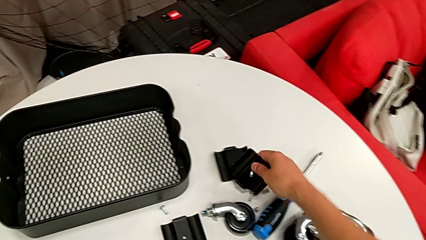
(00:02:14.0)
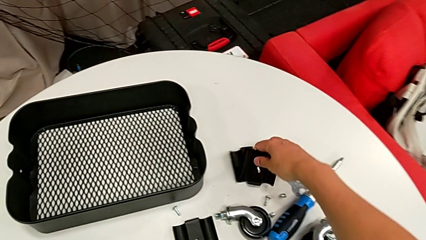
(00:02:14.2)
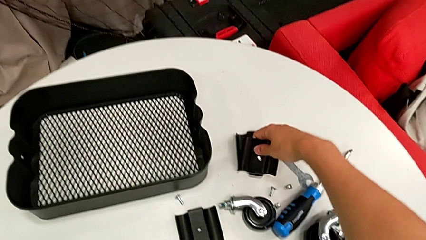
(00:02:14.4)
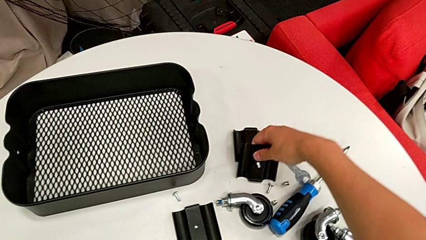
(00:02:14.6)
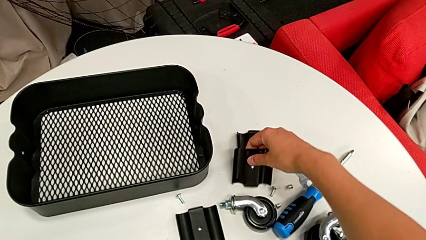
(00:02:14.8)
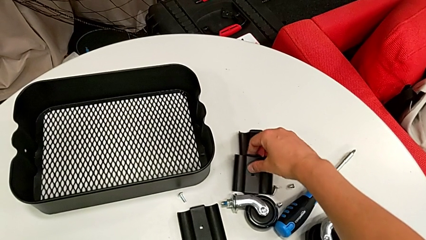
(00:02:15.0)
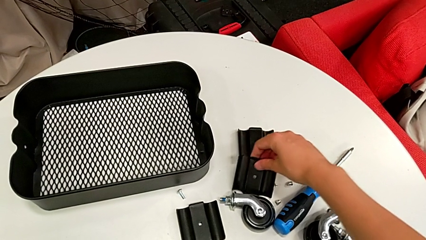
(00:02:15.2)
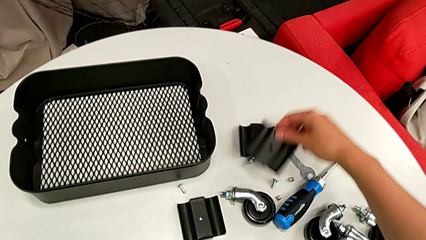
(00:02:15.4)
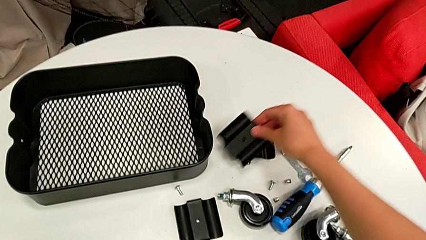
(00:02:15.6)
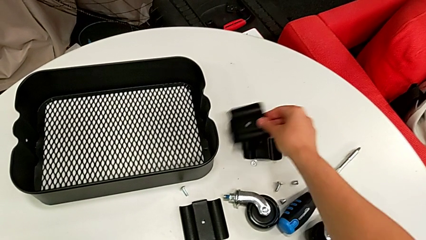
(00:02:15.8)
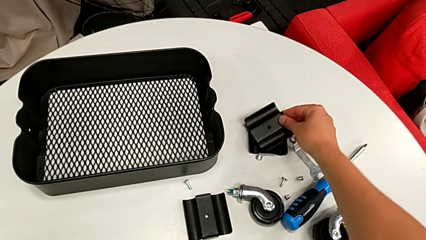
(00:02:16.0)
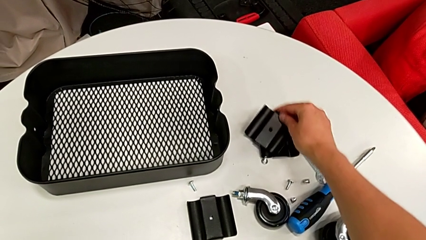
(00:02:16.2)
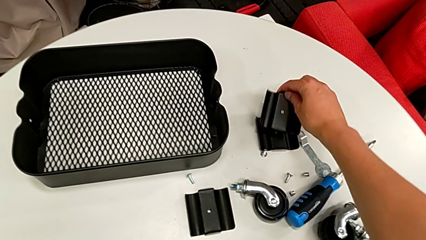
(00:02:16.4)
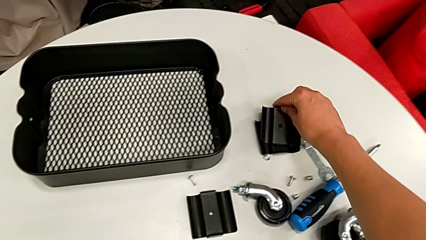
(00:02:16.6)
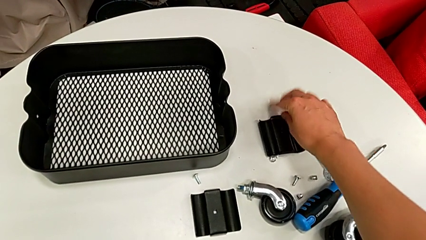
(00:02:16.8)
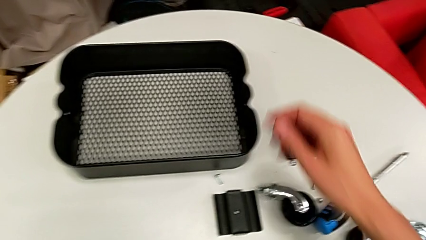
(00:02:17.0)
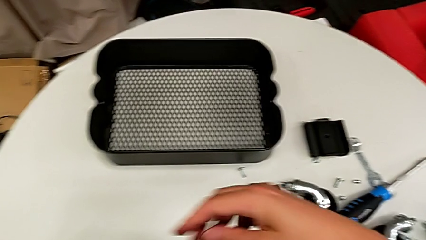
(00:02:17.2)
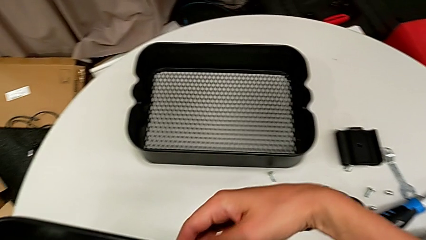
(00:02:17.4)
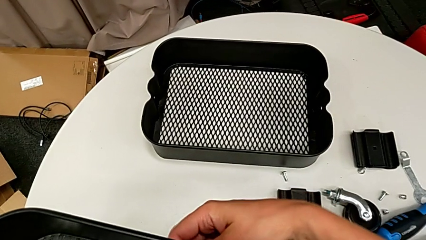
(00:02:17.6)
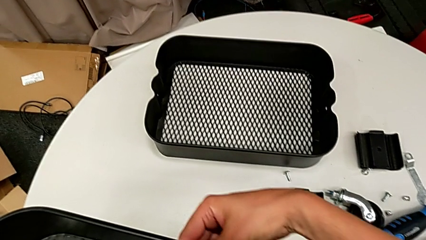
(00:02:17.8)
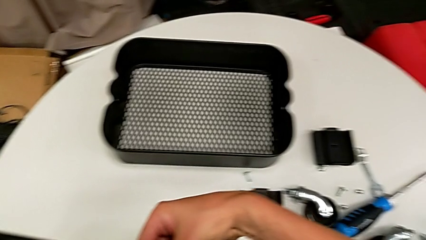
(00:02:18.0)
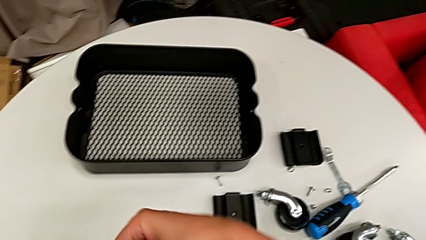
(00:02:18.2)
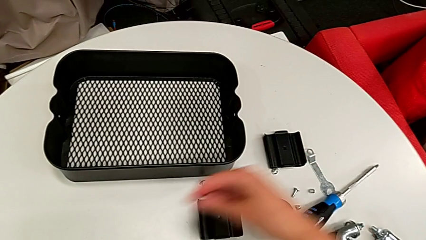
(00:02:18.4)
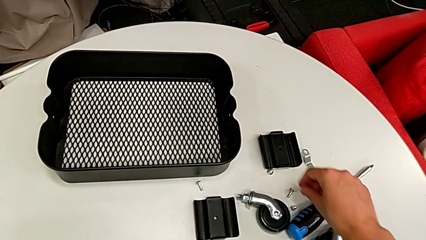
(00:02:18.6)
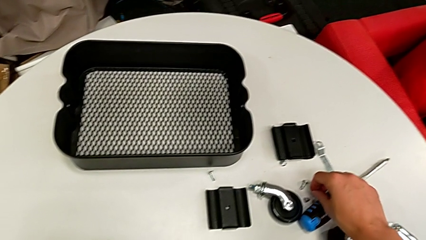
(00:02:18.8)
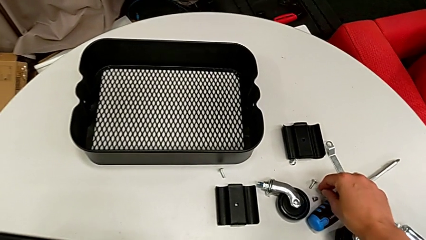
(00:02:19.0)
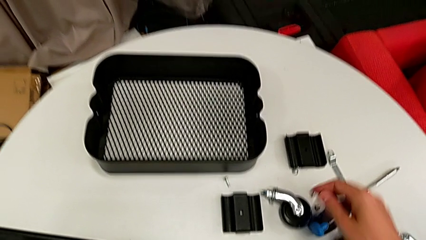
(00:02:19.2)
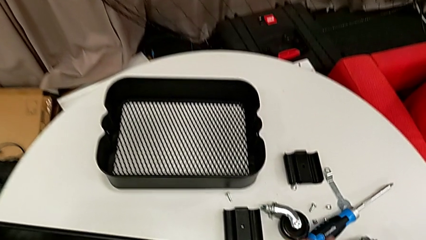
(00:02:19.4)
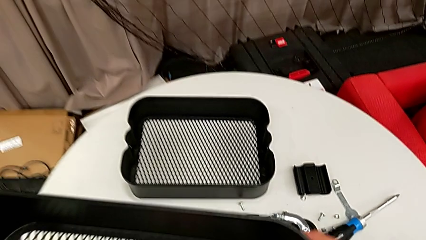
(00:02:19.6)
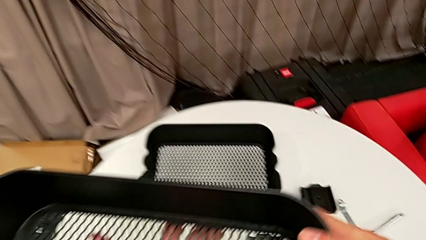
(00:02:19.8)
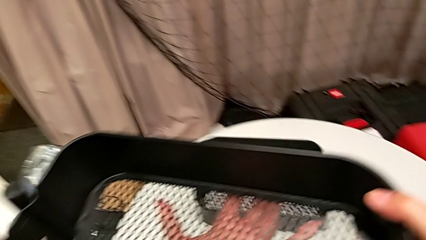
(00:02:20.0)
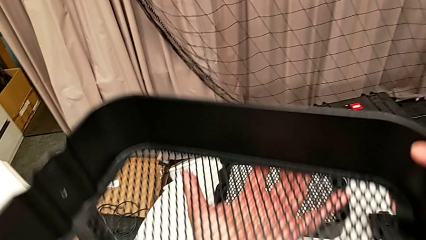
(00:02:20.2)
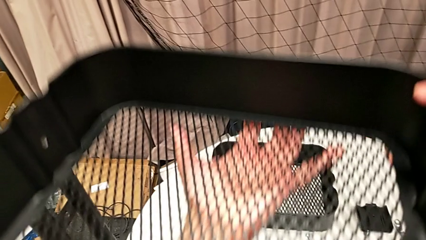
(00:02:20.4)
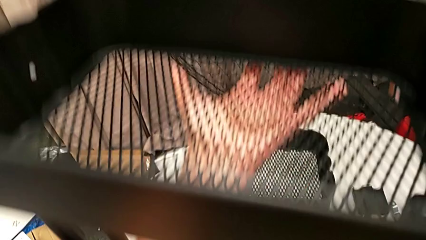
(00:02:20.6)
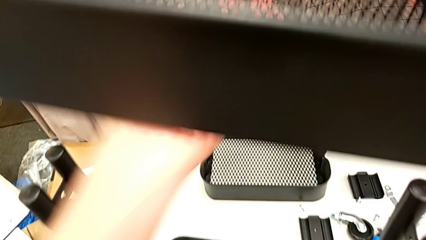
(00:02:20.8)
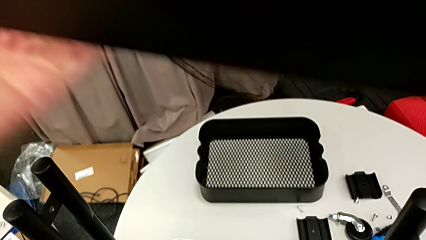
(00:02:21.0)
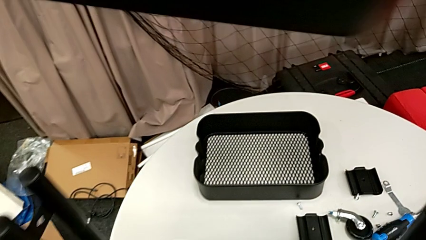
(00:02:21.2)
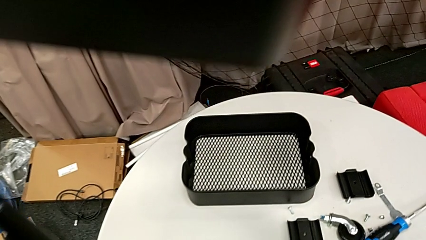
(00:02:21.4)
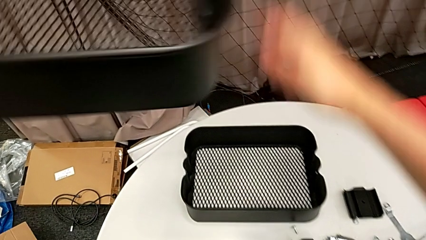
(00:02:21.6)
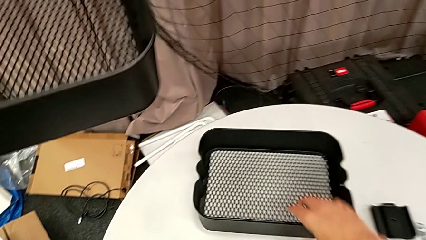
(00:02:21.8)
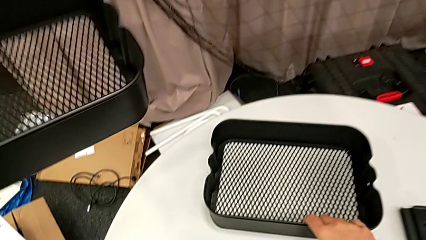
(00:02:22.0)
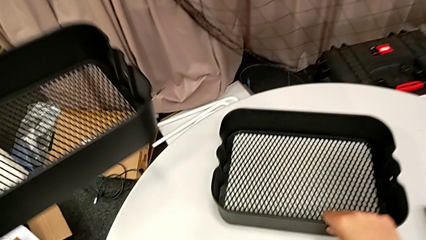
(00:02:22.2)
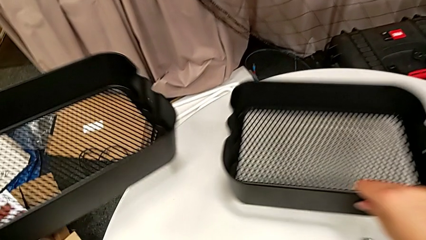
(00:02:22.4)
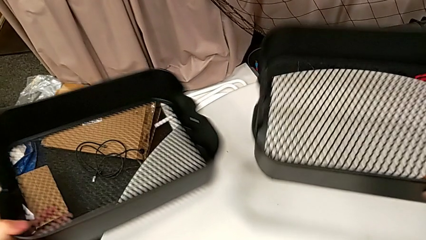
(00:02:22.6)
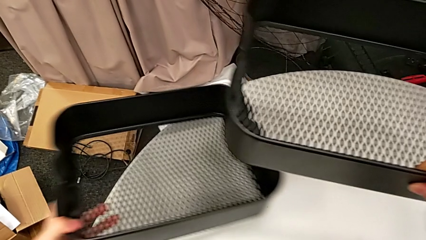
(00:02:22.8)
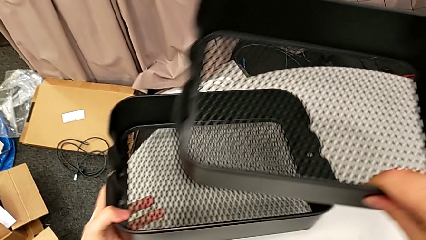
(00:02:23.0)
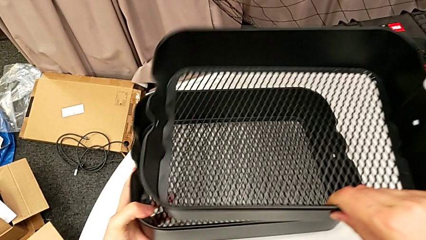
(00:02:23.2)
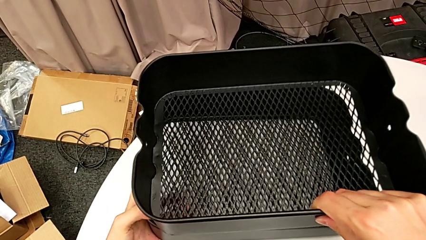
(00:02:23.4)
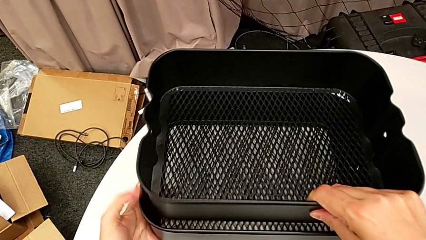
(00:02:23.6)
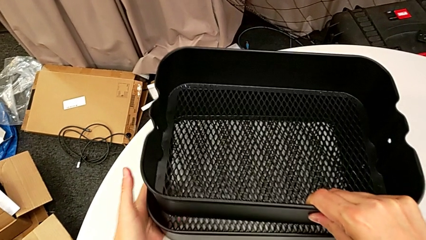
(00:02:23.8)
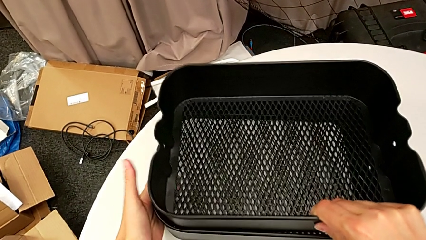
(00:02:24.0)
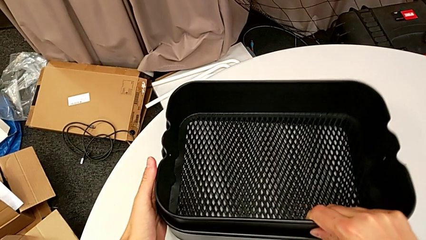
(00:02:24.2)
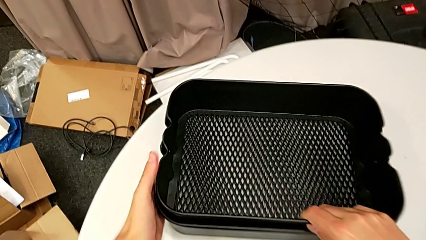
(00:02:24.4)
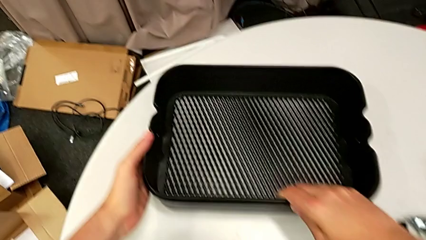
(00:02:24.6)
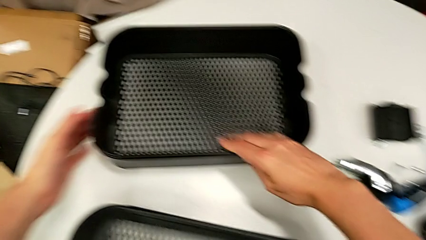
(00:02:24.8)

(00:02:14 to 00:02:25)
The camera wearer is stacking the disassembled middle basket on the top one. They place the bracket, disassemble the grid tray and stack it.

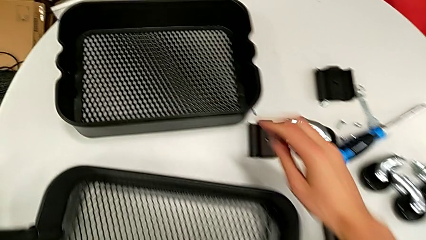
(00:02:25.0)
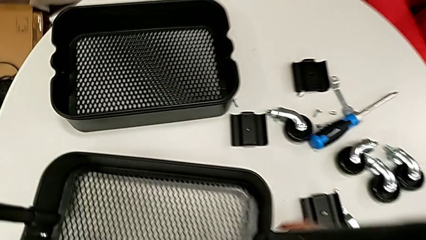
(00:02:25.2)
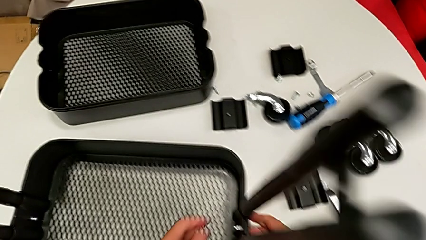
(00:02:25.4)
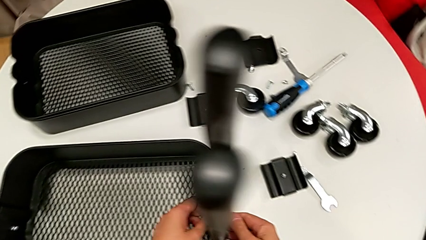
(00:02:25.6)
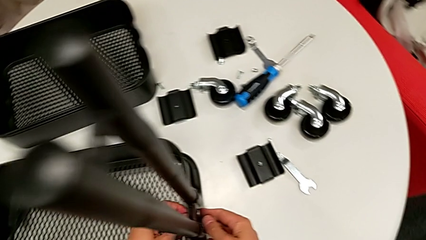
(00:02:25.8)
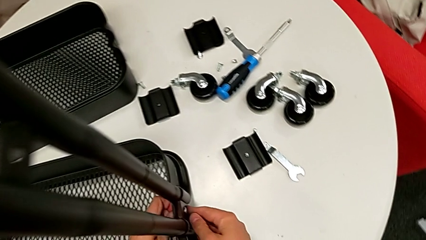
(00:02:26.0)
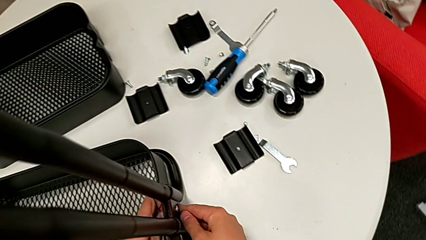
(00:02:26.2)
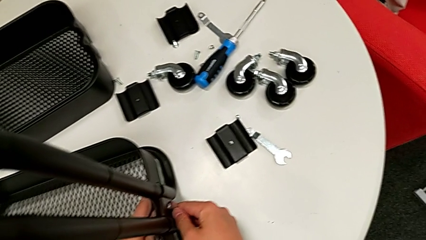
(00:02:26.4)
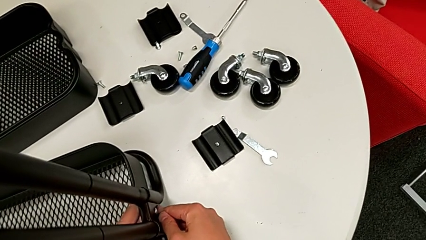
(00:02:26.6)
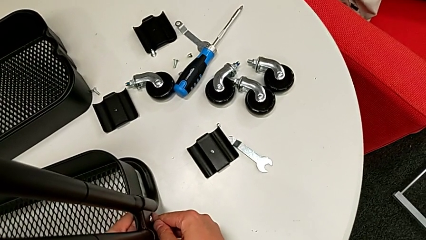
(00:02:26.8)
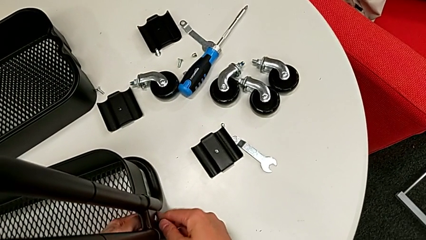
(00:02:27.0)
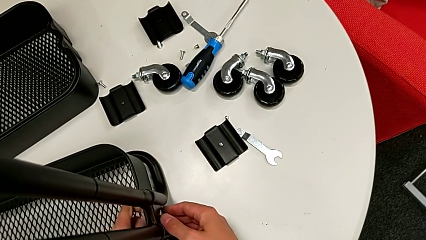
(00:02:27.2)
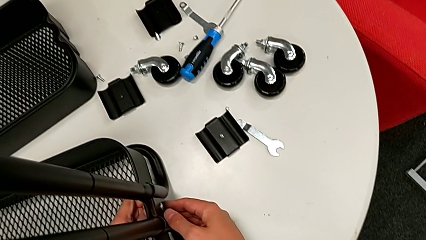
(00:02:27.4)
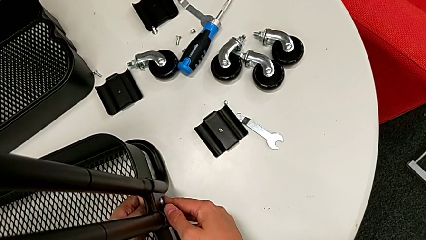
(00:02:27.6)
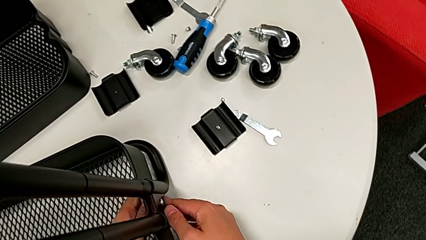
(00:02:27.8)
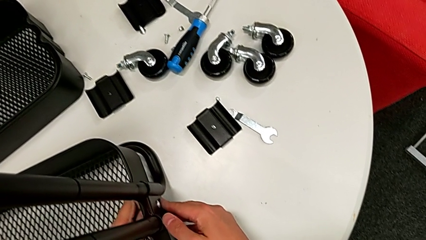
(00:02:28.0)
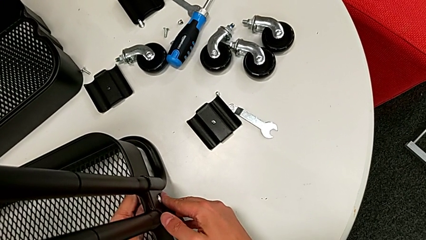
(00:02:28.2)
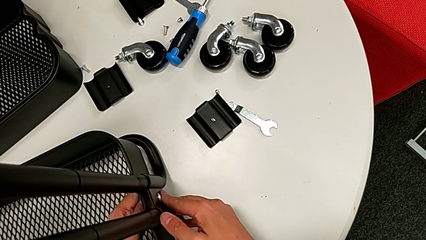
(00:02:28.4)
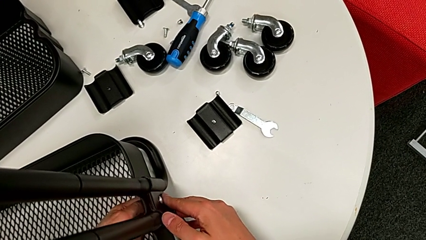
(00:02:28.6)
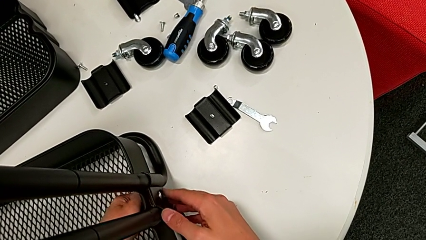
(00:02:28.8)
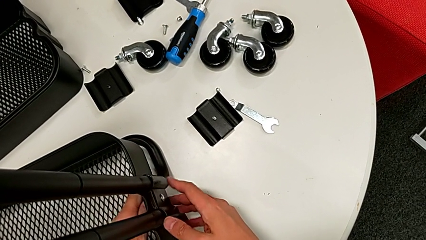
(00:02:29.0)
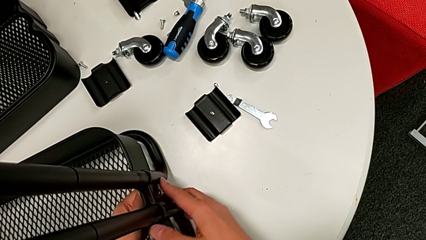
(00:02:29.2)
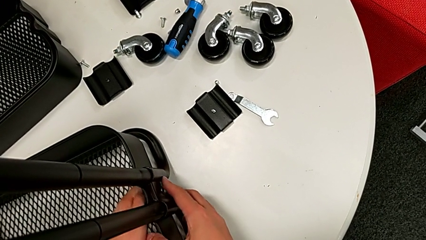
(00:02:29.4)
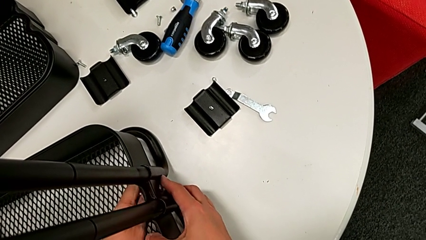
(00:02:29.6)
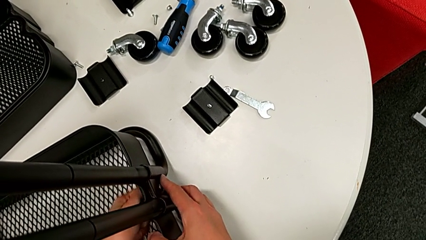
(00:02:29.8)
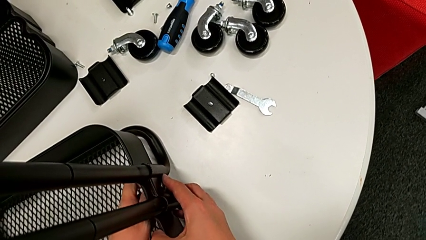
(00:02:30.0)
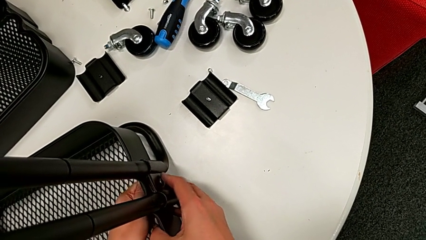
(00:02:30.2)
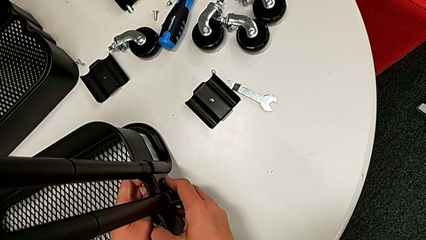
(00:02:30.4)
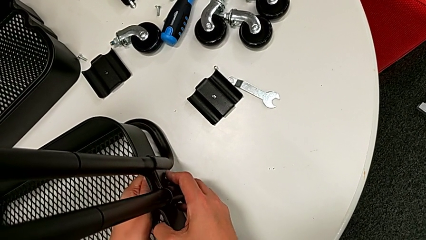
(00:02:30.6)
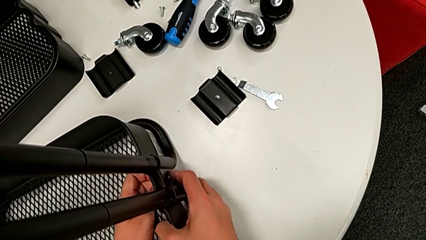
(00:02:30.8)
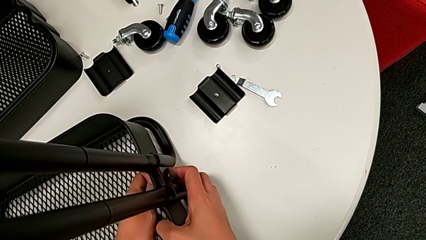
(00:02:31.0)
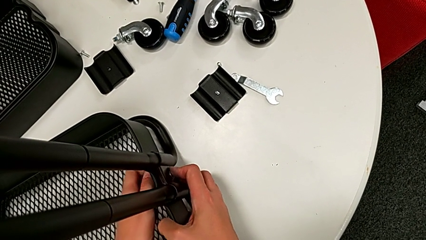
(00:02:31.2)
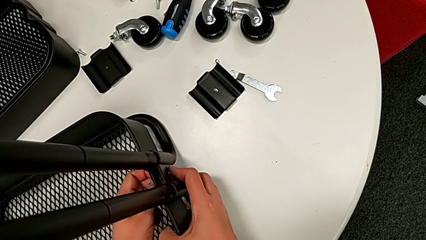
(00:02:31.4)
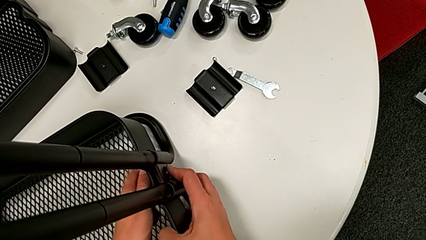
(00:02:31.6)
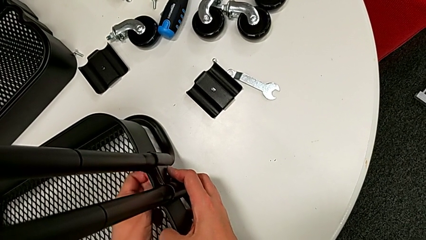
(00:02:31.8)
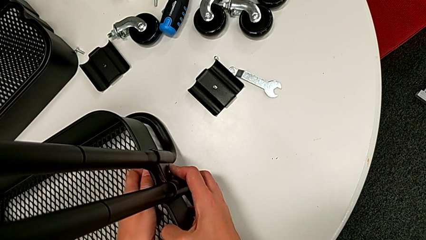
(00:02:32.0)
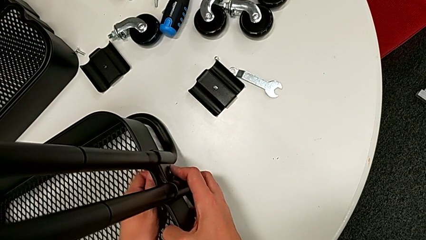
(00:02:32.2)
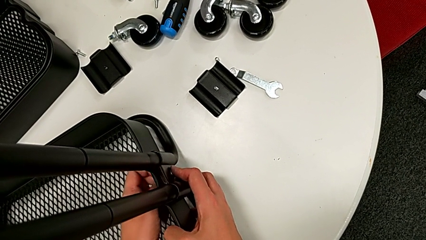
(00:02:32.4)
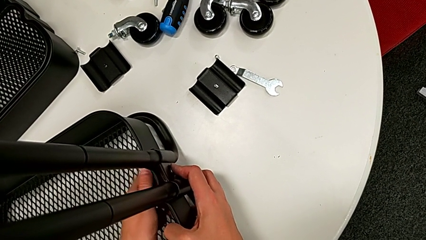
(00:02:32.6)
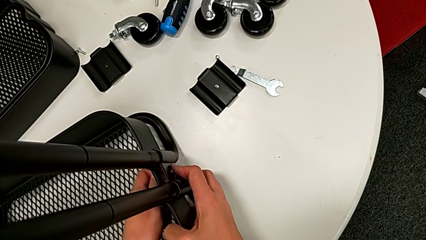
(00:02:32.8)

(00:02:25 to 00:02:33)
The camera wearer is disassembling the low basket by sliding it through the brackets. They unscrew the hex nut.
